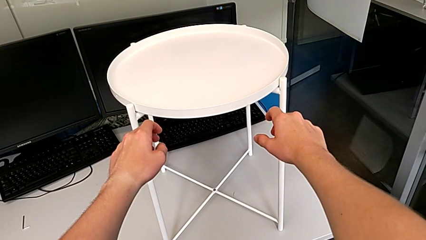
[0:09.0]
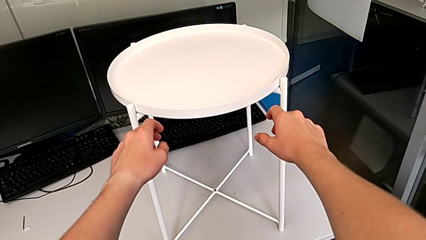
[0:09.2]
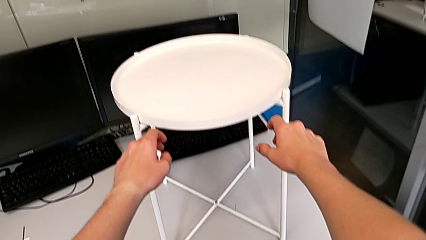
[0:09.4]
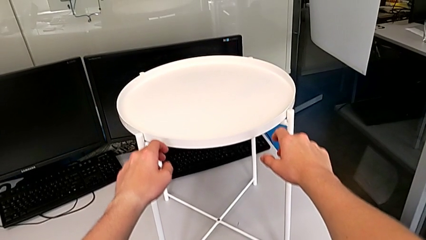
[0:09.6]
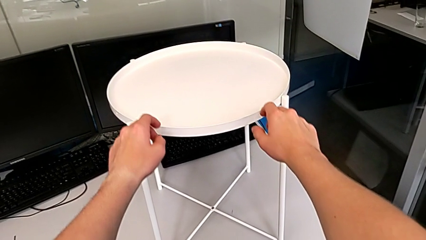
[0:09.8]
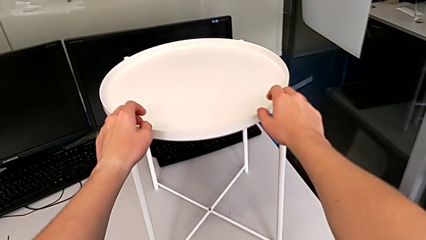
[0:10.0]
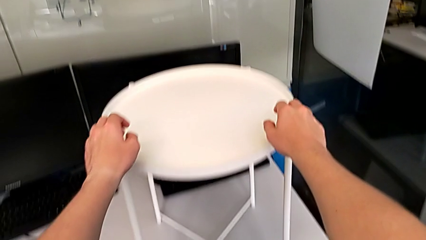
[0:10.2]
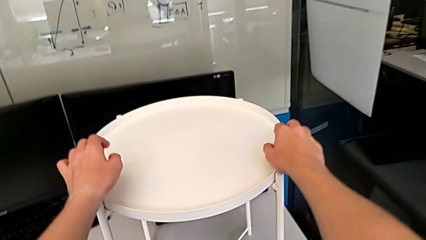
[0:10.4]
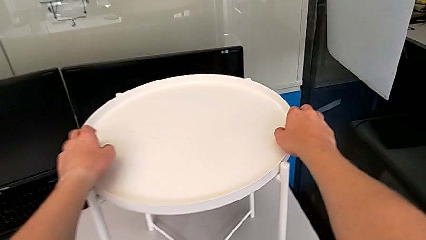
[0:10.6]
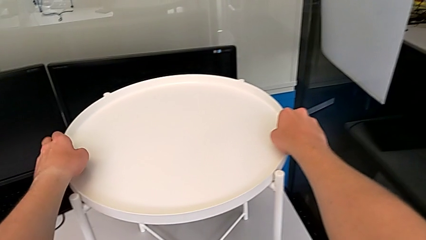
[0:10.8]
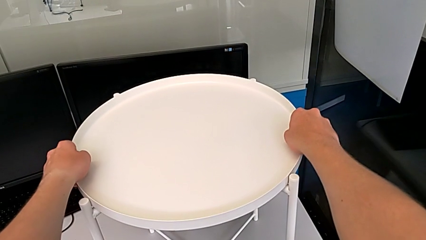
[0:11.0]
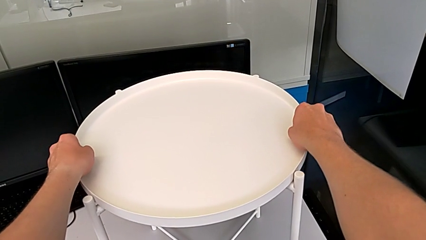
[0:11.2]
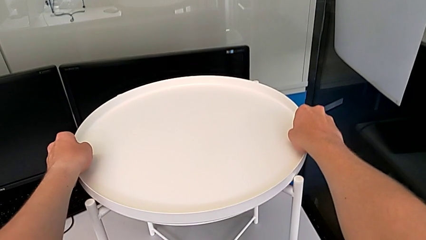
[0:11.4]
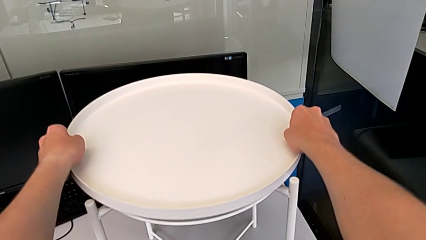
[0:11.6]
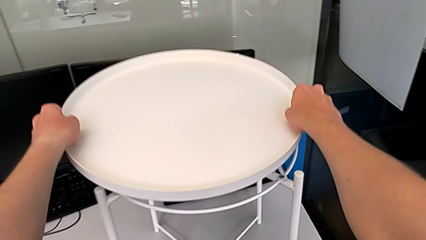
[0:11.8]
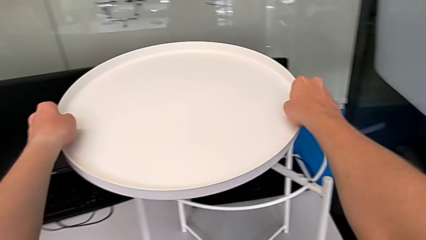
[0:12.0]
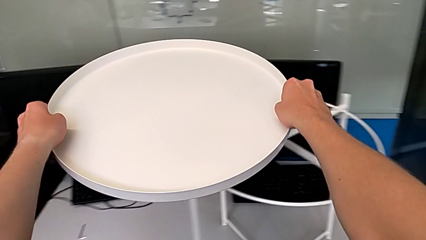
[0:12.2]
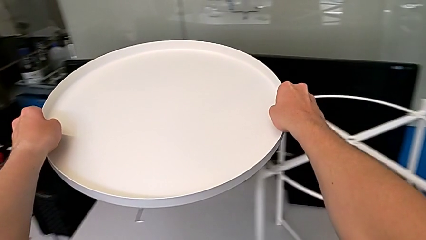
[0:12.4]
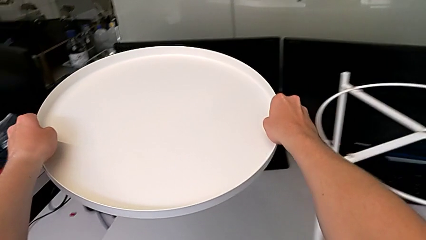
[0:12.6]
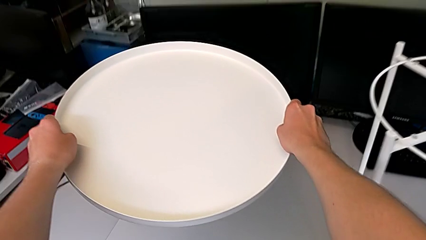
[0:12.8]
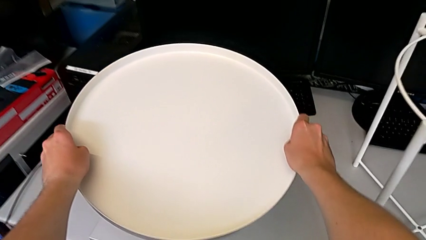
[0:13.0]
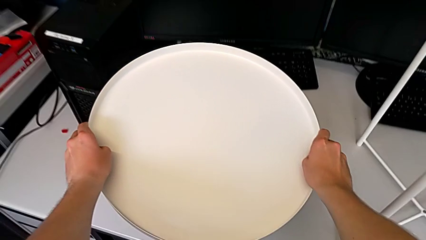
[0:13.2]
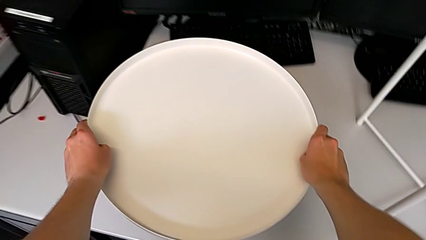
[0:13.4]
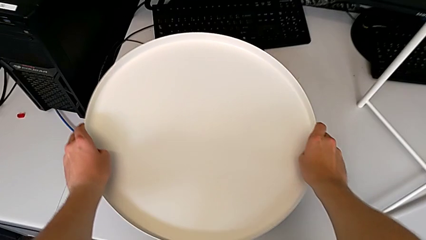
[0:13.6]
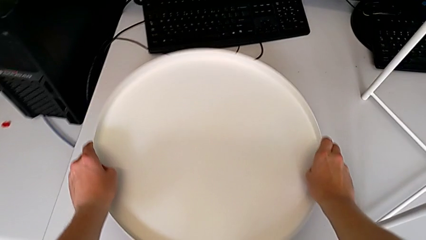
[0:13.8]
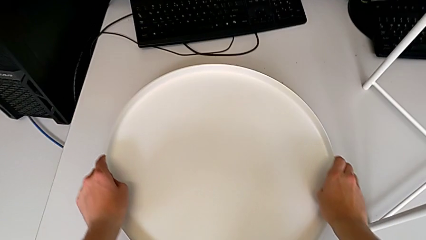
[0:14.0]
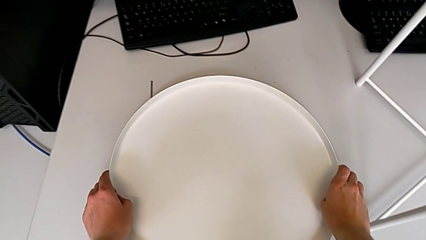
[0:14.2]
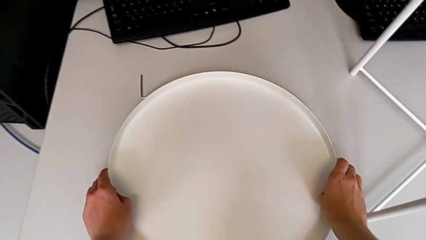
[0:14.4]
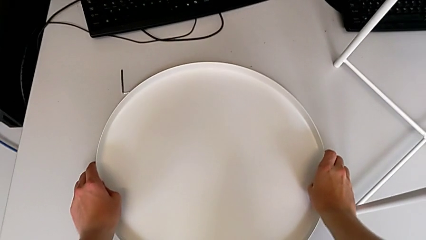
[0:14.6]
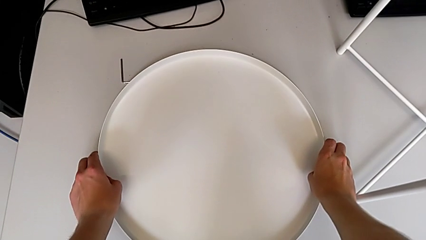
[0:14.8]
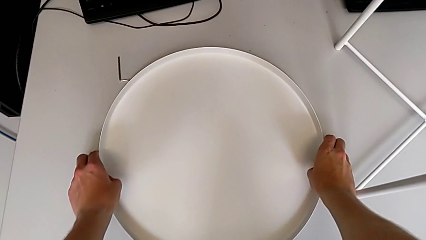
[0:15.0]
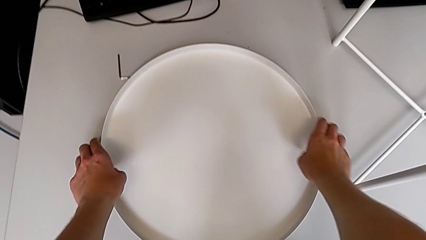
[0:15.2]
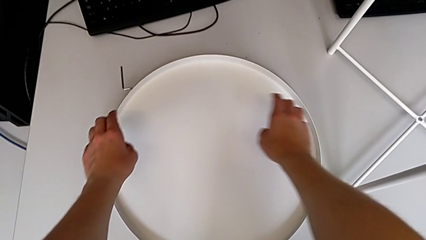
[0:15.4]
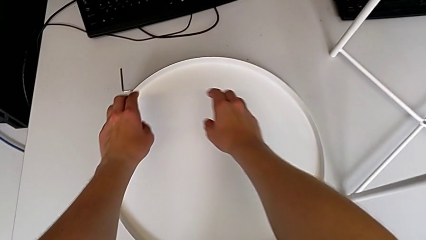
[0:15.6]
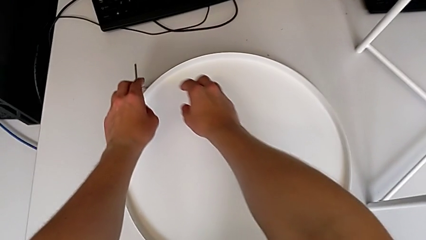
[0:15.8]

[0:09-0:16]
The camera wearer removes the tray. They approach the tray table, grab the tray, lift it and place it.

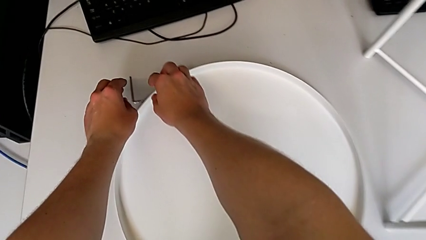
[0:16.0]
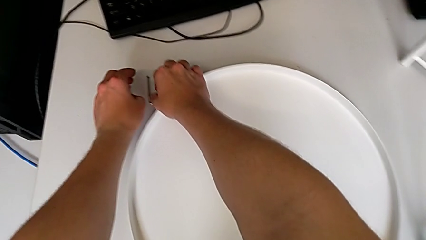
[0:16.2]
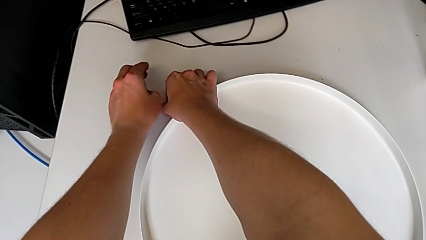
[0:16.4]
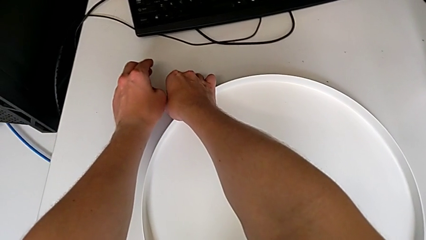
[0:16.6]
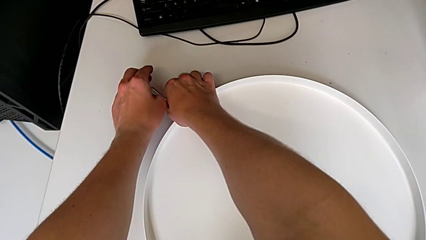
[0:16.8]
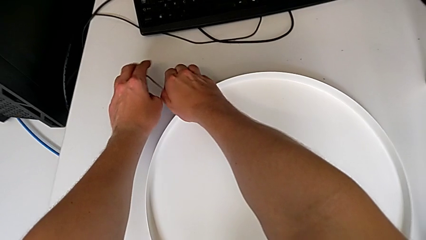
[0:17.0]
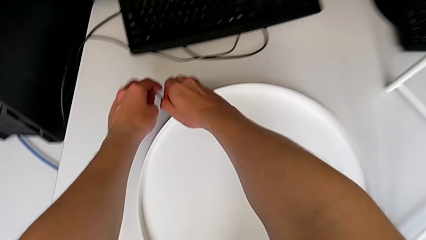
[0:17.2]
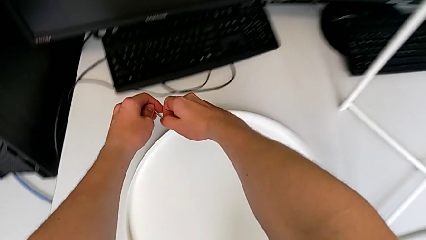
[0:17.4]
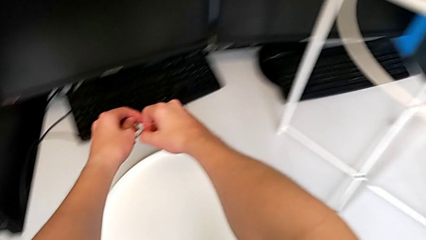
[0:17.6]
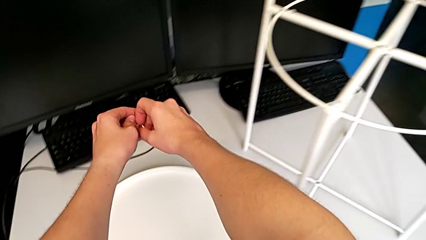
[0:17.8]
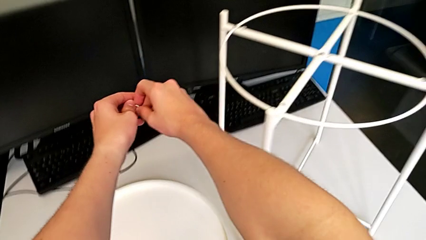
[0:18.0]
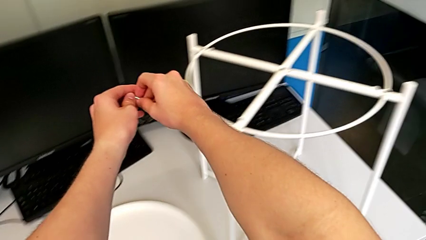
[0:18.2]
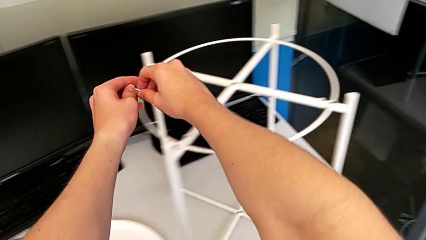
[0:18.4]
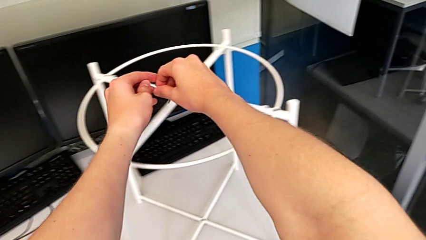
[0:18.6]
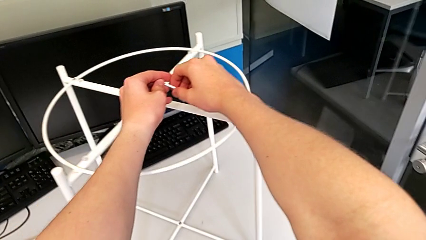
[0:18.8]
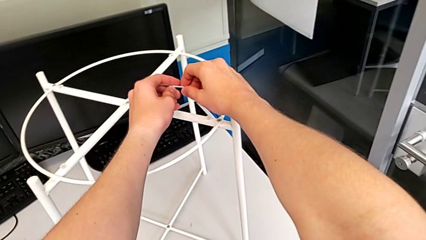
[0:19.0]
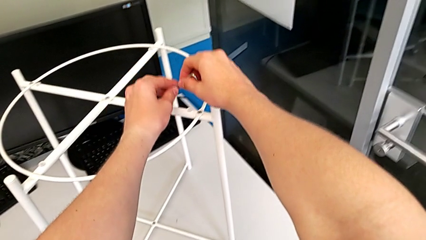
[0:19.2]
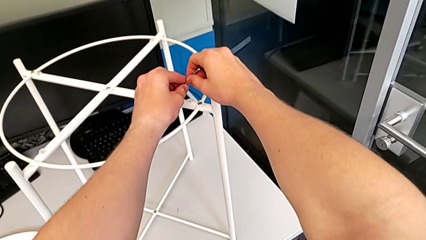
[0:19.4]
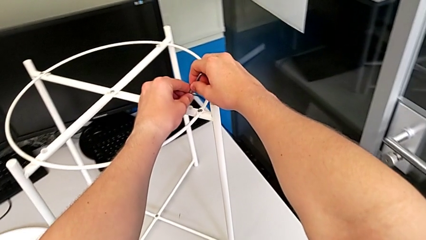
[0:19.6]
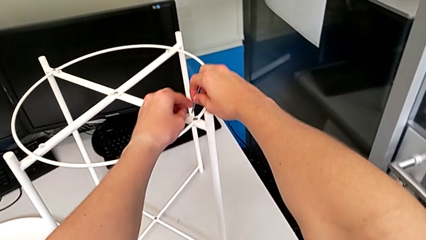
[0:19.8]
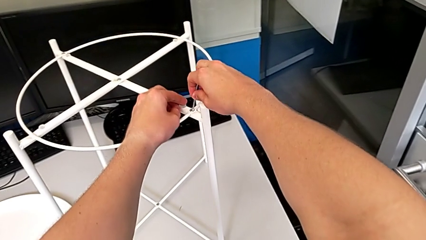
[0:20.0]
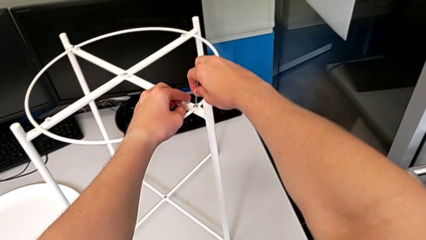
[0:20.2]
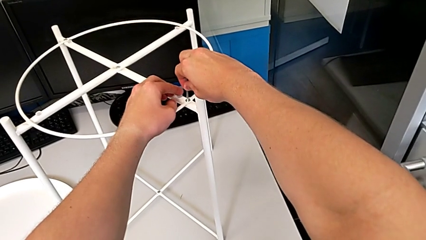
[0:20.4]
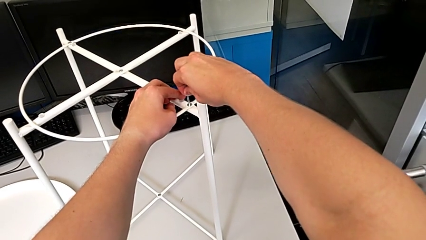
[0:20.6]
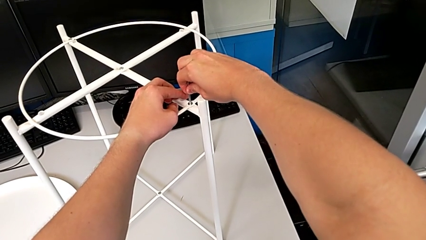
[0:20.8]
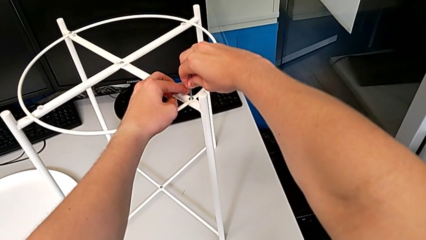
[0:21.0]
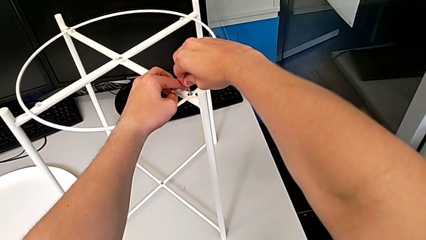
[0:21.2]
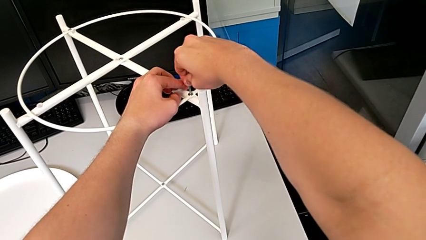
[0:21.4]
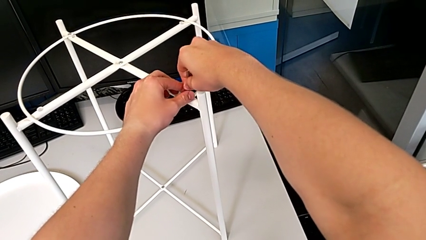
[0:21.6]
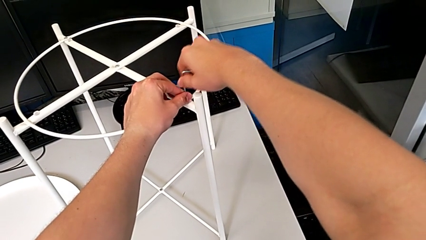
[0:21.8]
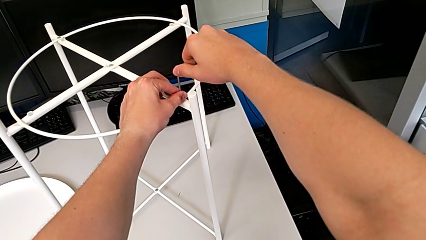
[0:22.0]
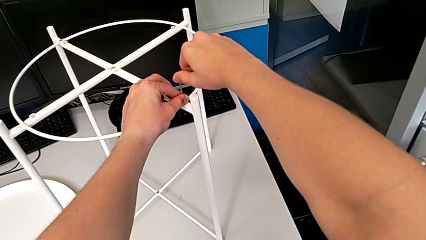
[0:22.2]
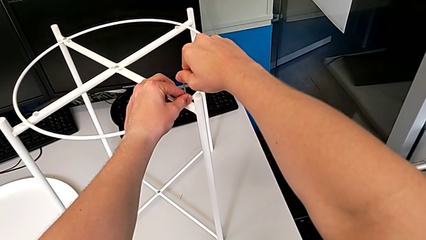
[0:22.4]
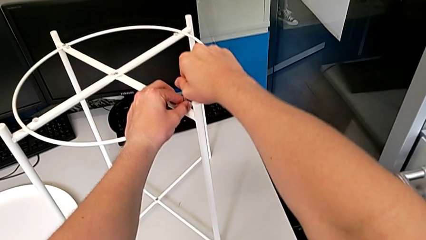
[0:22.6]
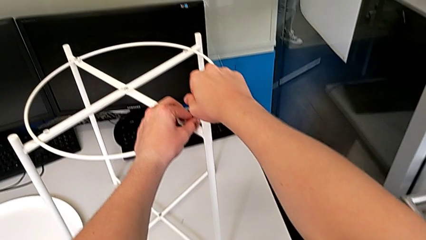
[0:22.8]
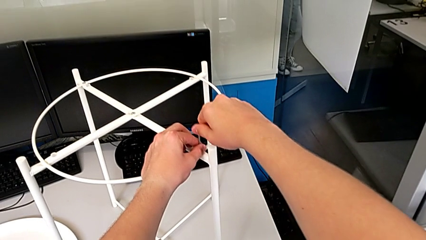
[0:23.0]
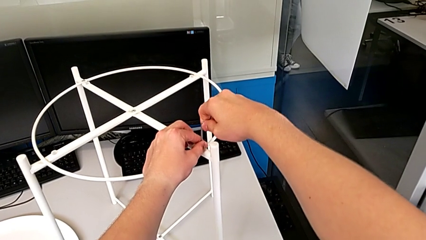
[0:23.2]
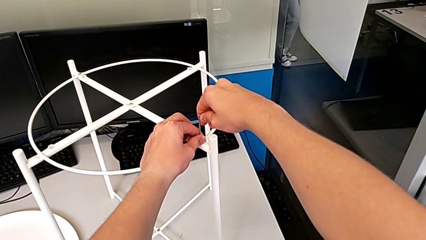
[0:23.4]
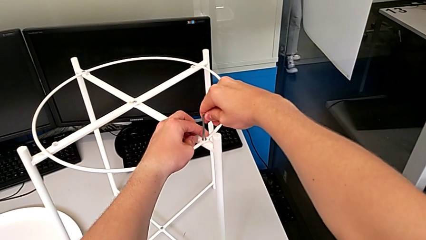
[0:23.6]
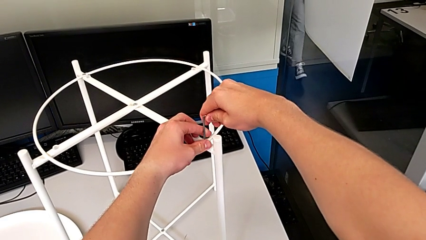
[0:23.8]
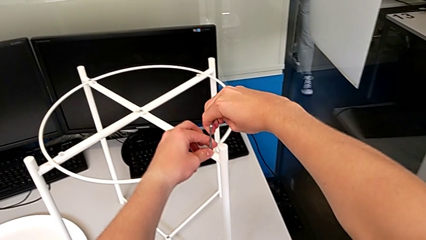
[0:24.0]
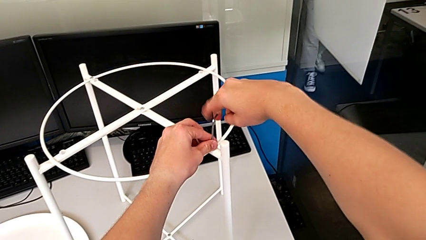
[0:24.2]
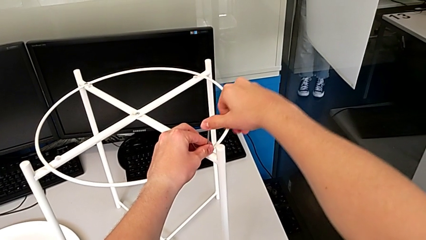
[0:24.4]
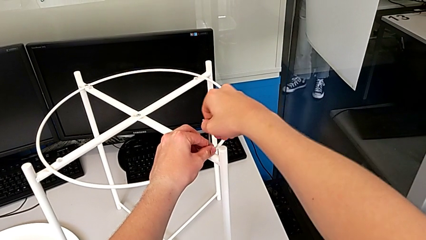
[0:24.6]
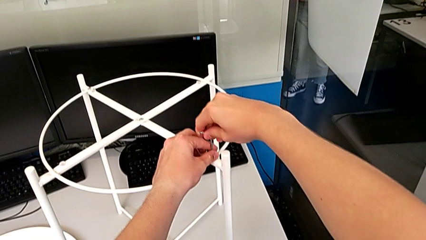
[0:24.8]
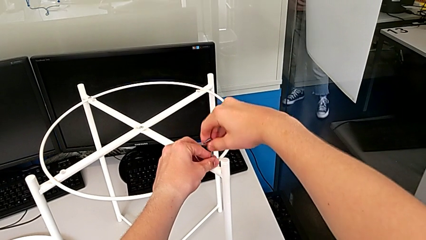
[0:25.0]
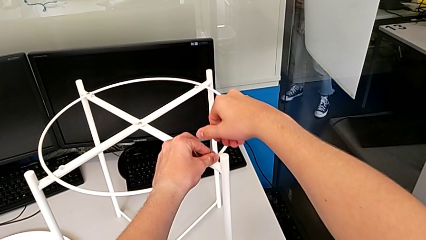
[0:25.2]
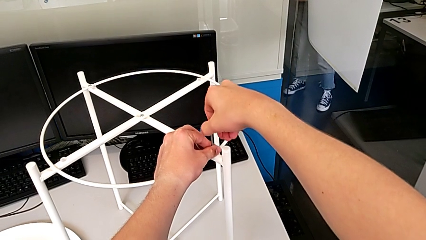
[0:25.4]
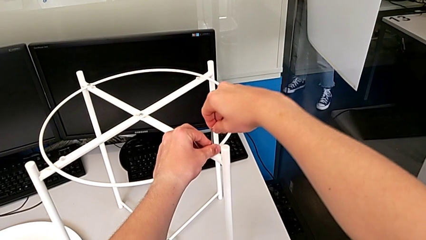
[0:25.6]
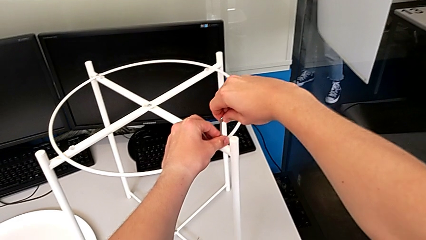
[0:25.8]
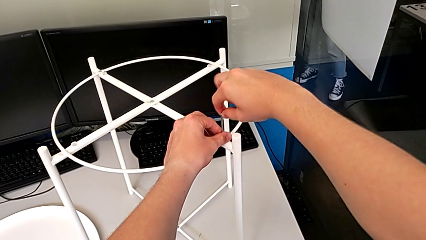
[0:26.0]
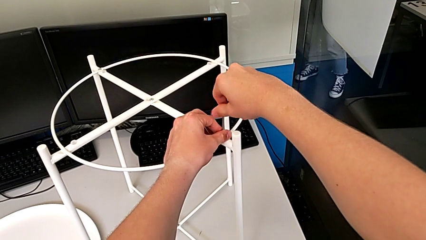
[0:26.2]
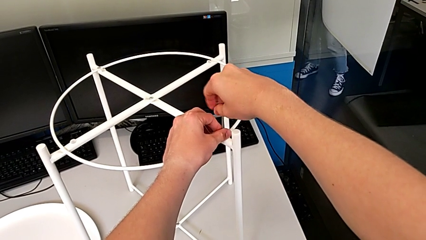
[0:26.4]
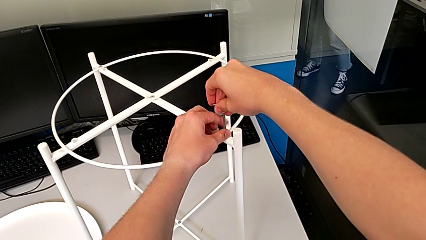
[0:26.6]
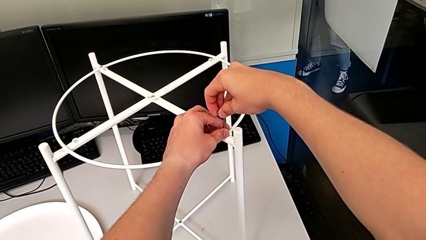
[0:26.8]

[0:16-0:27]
The camera wearer is unscrewing the first hex socket head of the circle. They grab the Allen wrench, lift it, approach it, insert it, rotate it and begin to unscrew the hex socket head.
